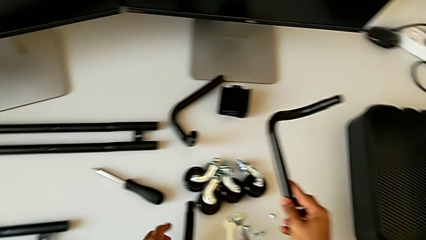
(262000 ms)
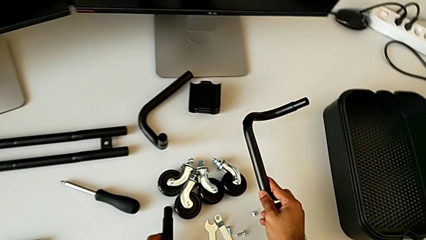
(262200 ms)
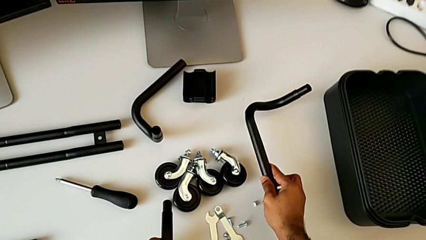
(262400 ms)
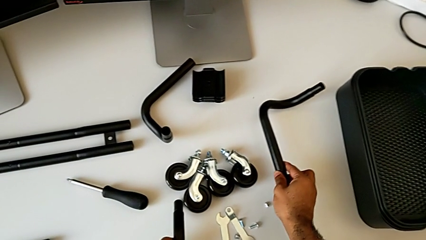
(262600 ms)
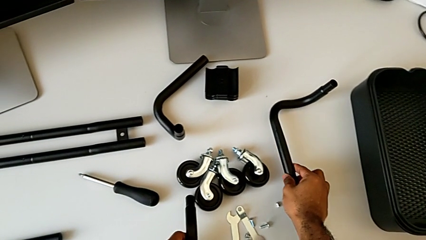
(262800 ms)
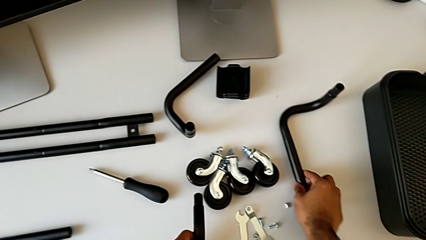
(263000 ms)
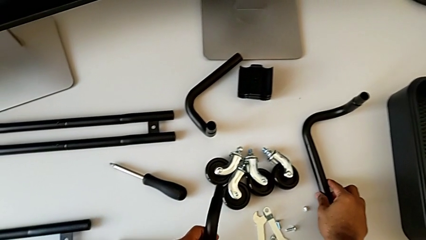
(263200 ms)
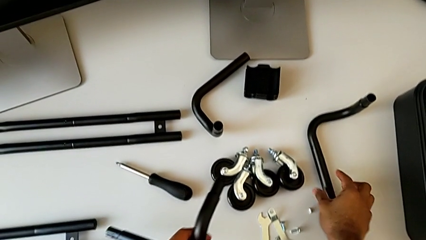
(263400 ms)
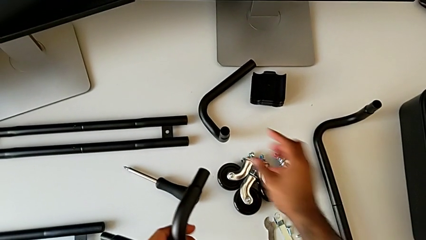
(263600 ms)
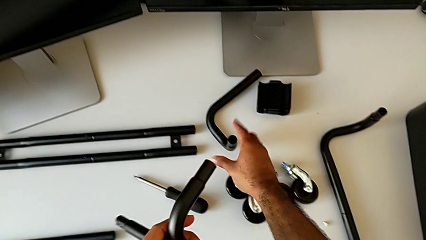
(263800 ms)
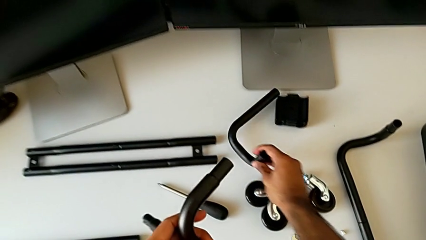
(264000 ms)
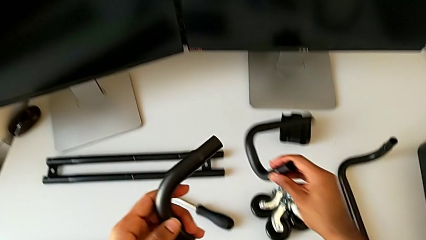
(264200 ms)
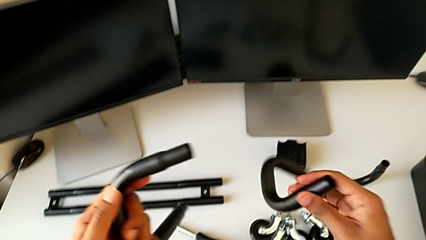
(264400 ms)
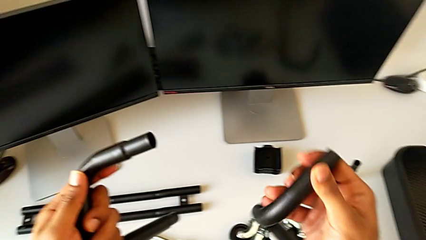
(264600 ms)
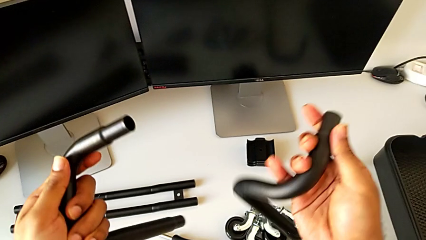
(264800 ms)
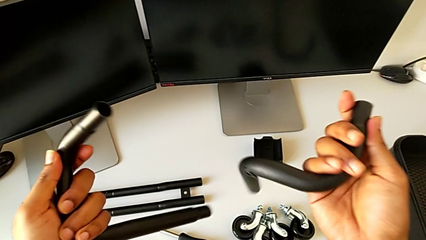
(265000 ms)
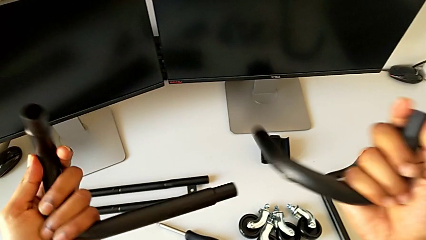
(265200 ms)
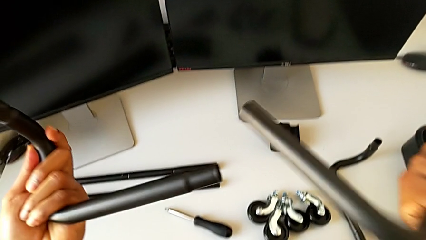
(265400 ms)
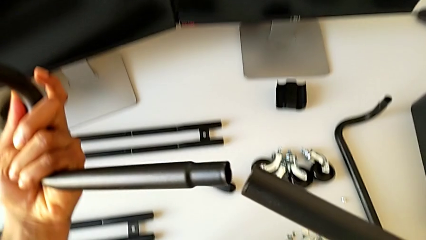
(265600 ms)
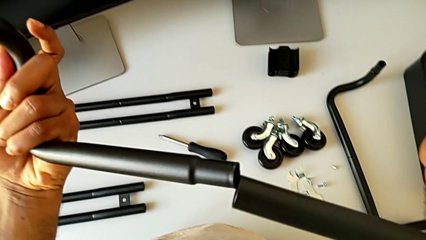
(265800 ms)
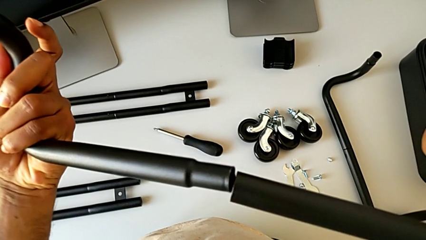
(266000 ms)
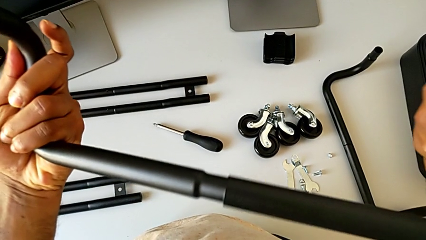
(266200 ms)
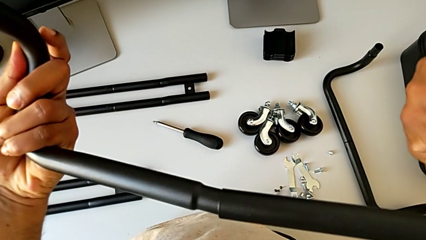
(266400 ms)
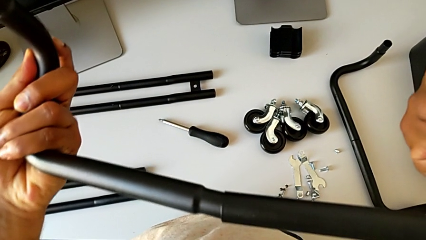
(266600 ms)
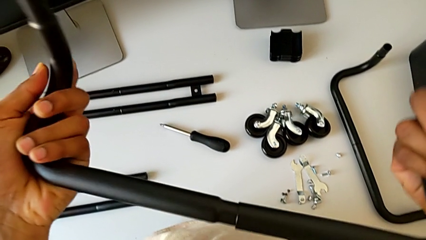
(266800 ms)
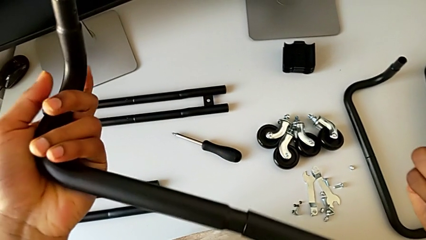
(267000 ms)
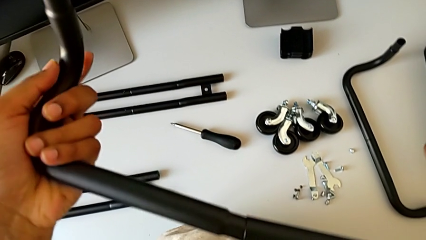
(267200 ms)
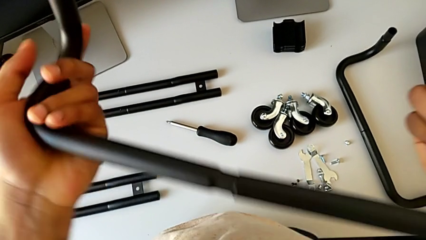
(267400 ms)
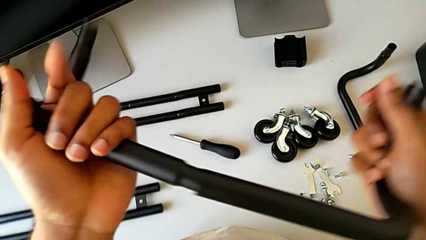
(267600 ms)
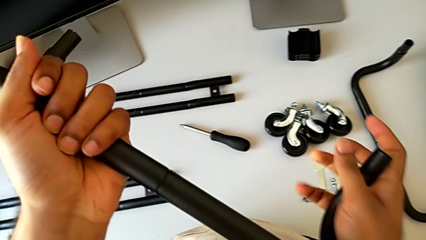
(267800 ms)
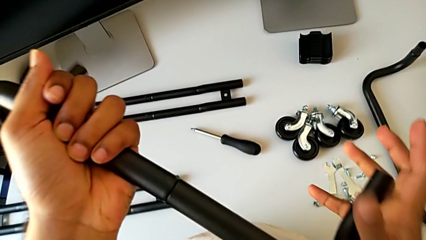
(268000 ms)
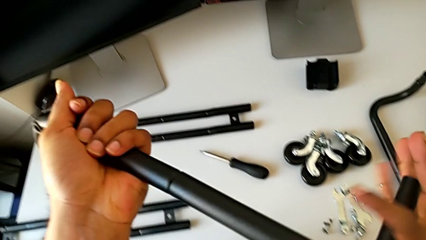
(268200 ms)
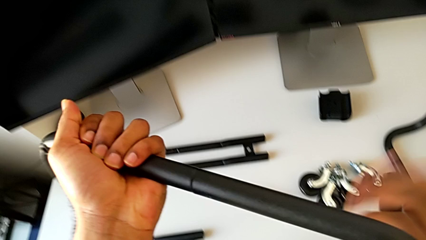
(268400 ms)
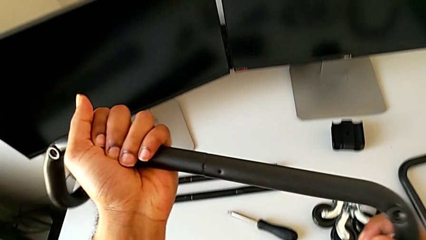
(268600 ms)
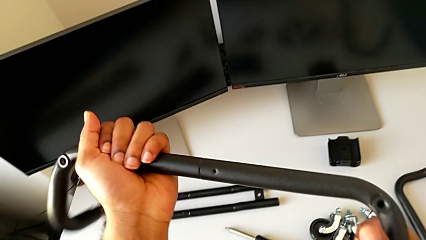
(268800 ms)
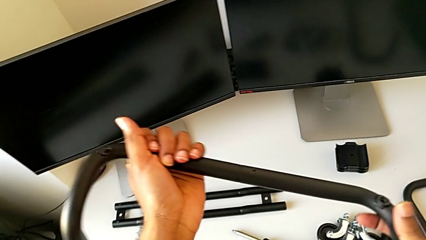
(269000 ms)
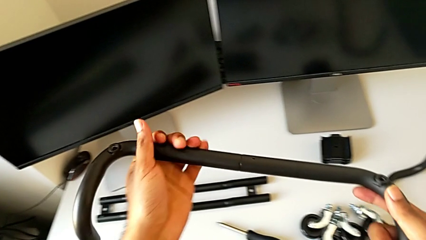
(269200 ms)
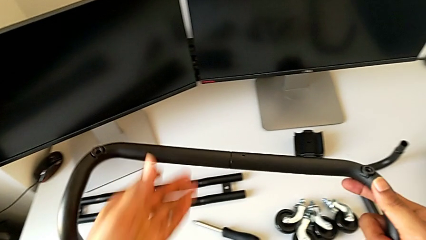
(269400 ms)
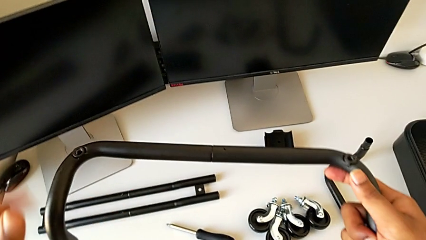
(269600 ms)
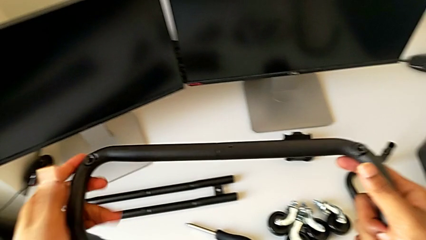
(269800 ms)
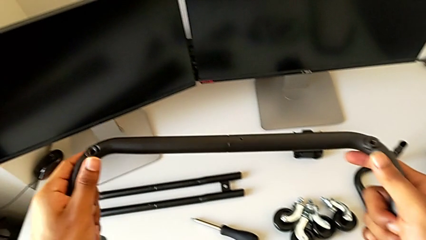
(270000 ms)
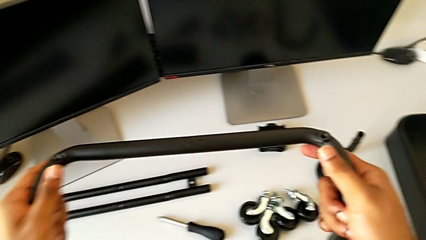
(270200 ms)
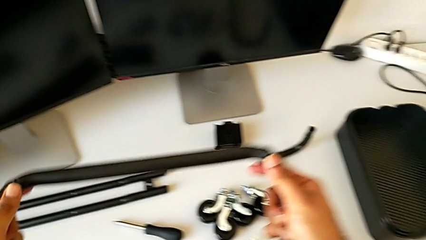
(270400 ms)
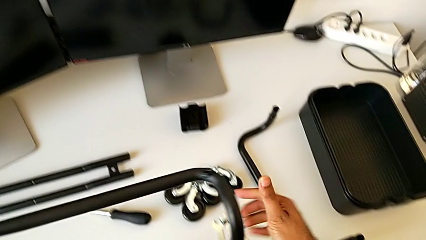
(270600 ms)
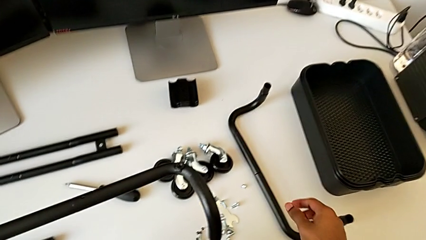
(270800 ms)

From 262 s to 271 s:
The camera wearer is assembling the base frame. They place the first leg, grab the frame, flip it, insert it, assemble the second frame, flip it and hold it.

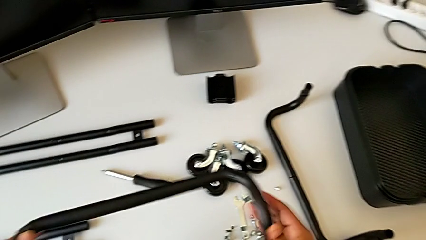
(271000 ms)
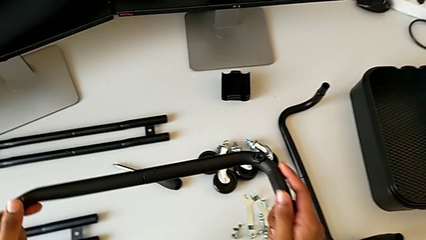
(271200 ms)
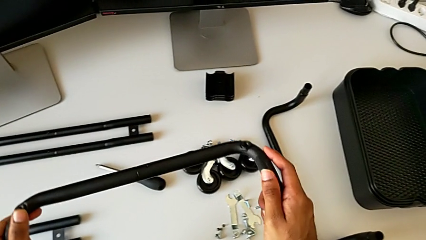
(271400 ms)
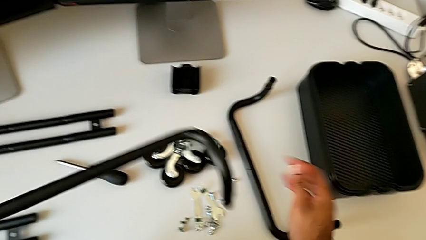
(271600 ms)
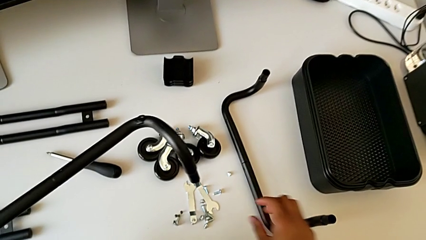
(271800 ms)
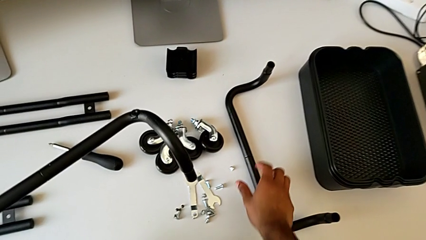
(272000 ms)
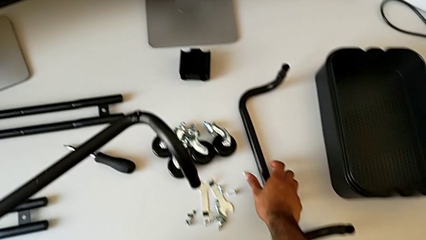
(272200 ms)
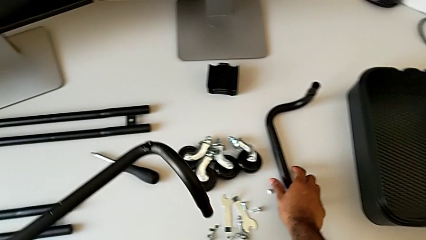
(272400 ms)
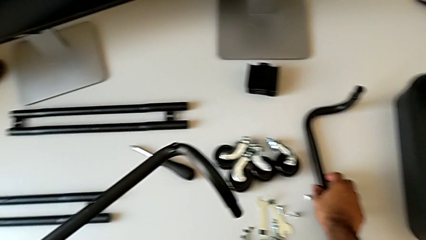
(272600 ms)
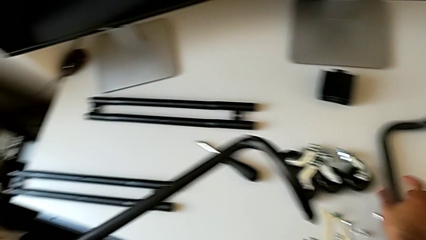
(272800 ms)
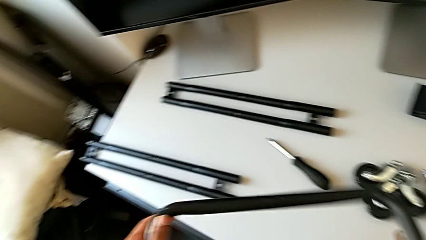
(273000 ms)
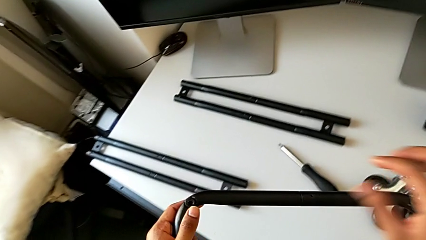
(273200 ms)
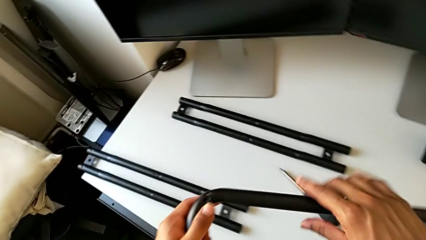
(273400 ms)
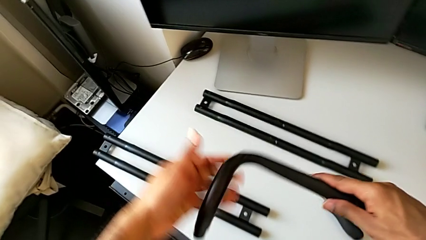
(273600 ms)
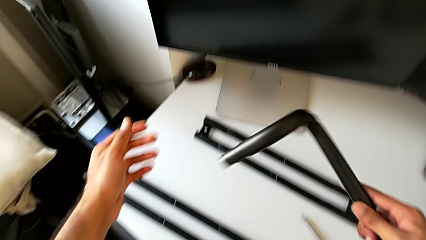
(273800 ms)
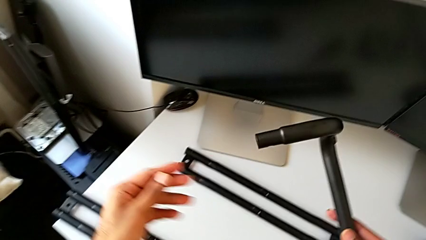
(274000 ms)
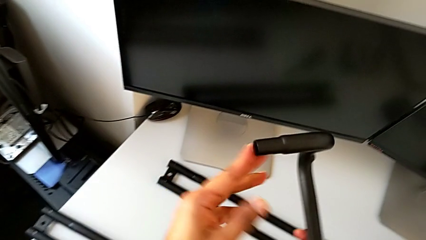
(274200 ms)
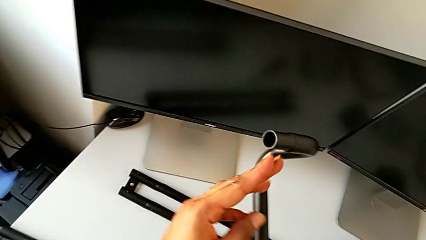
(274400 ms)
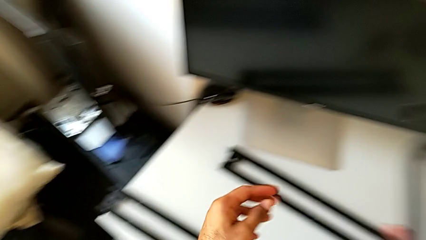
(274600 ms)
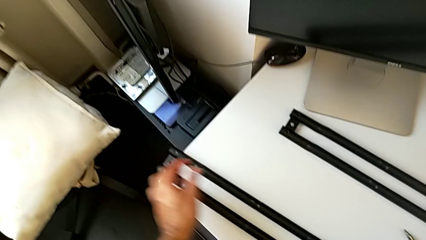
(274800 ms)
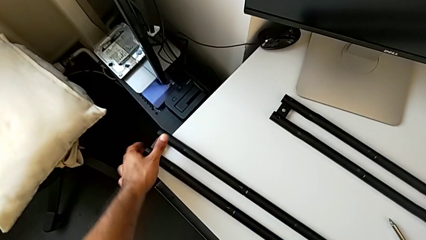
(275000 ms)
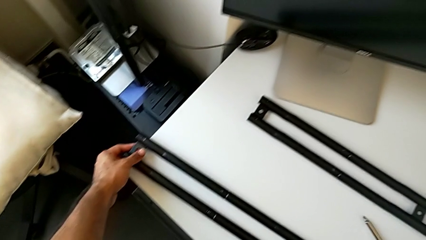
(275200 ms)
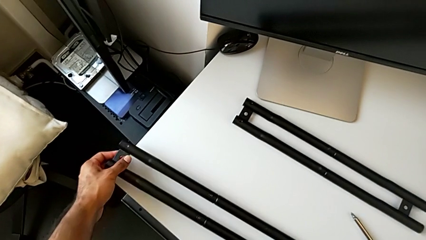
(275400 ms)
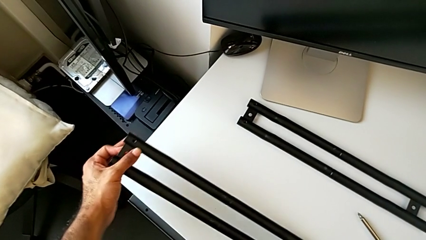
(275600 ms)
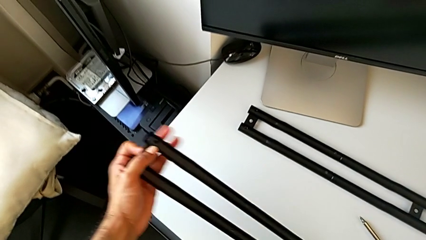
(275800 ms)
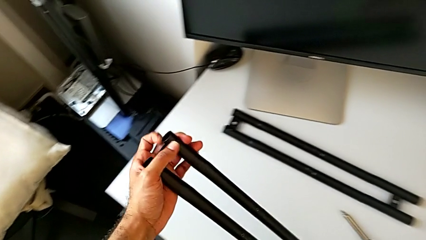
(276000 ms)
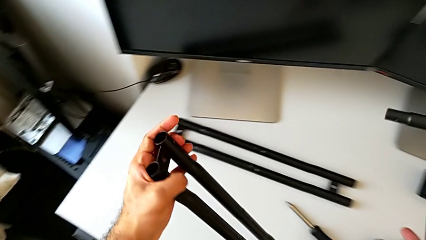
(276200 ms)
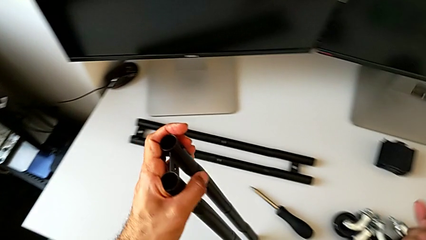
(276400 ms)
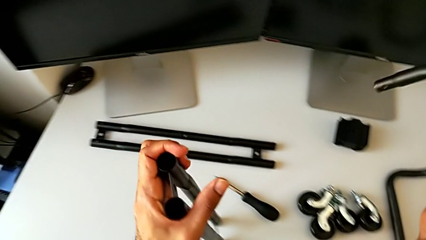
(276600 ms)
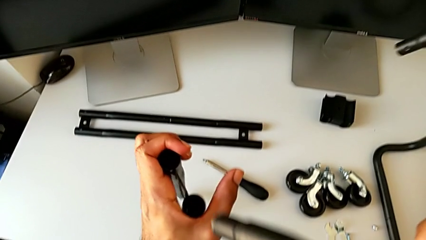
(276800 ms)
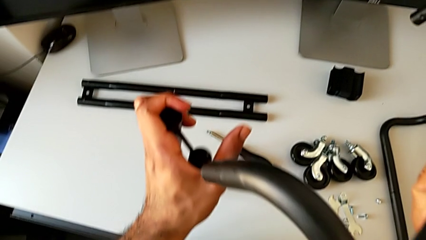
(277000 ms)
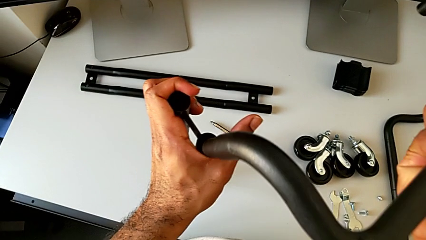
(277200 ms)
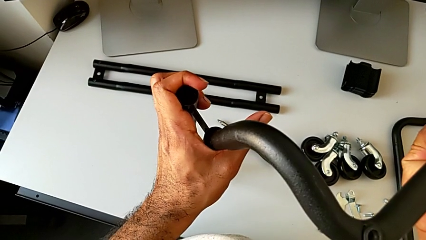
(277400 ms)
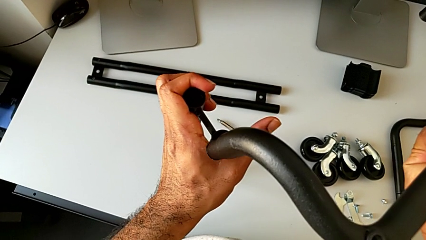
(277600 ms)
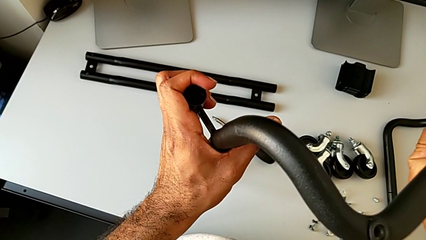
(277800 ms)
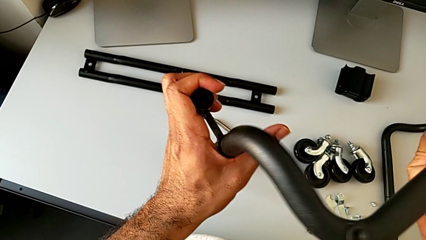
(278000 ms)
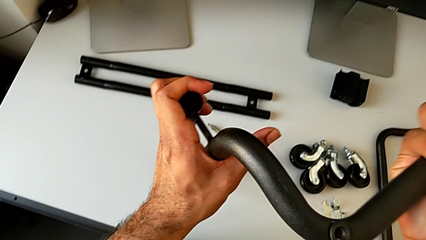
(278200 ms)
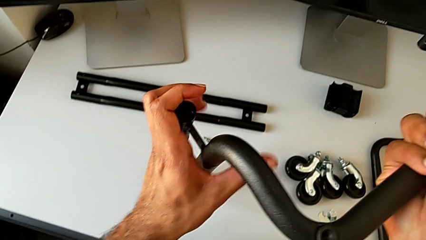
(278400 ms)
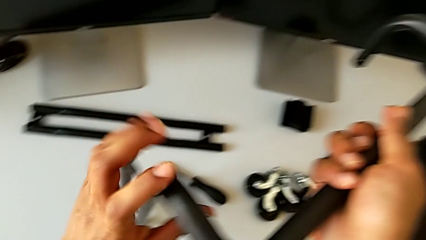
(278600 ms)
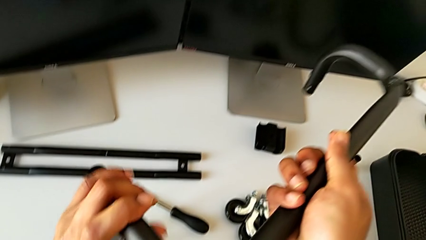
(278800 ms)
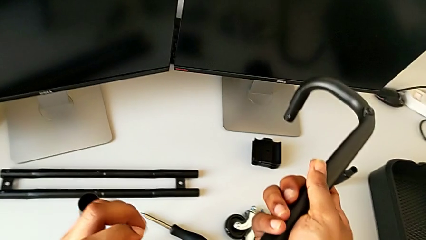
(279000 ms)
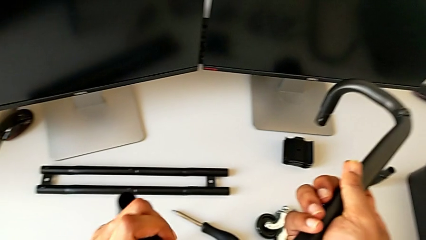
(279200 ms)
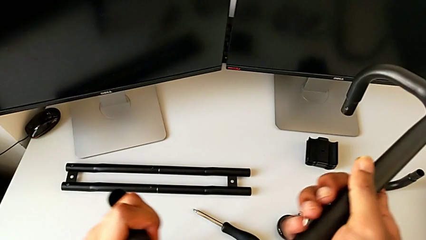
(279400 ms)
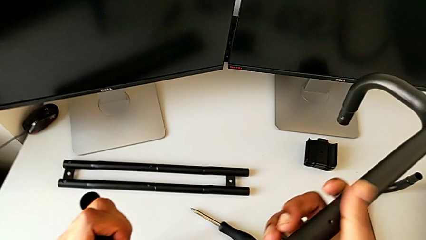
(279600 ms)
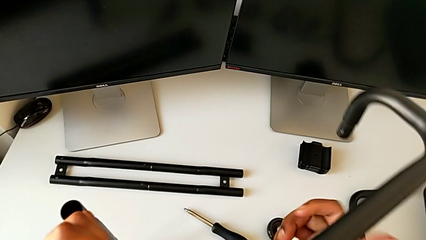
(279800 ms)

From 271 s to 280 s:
The camera wearer is assembling the base frame with the side bars. They approach the first frame, grab it, approach the leg, inspect the frame, grab the first leg, lift it and insert it.
